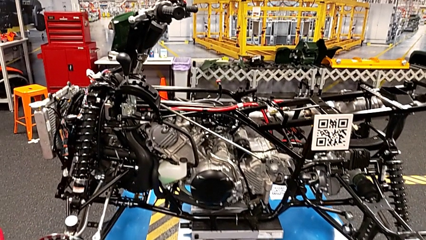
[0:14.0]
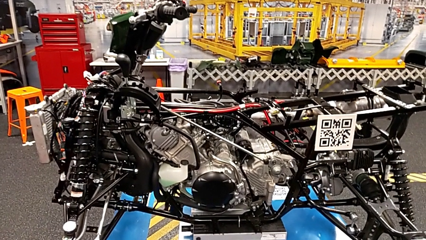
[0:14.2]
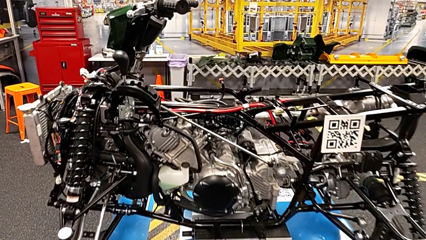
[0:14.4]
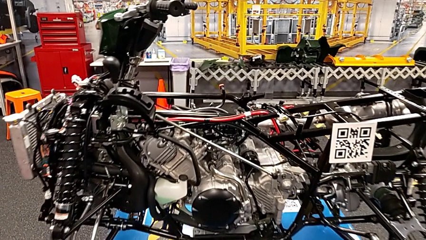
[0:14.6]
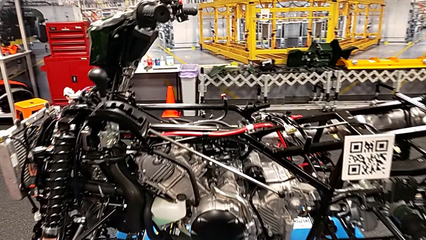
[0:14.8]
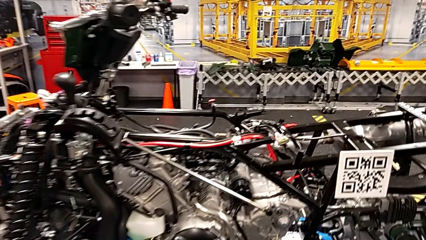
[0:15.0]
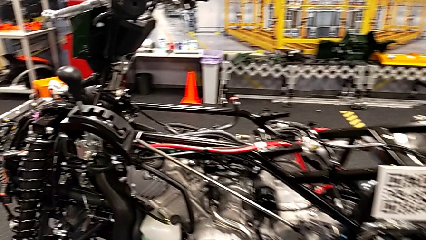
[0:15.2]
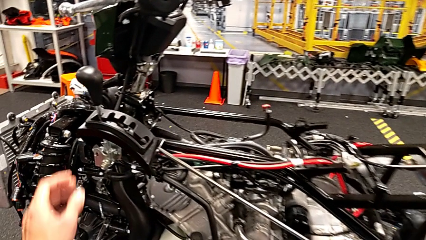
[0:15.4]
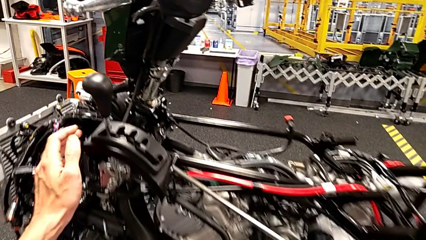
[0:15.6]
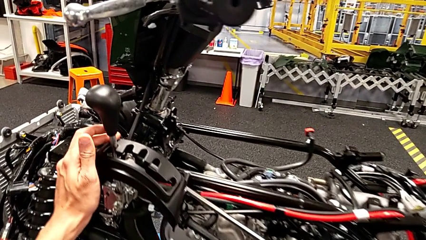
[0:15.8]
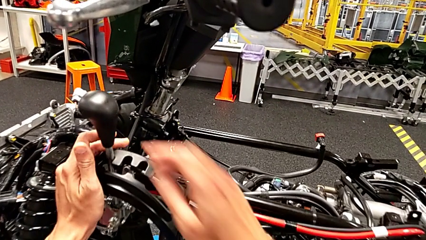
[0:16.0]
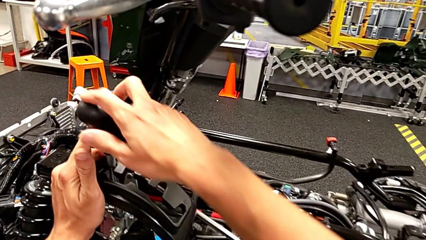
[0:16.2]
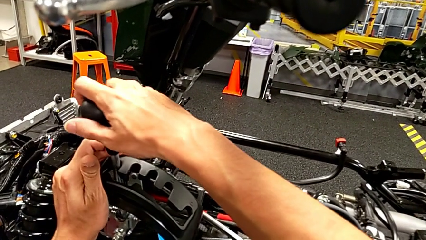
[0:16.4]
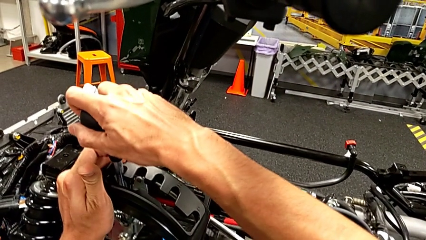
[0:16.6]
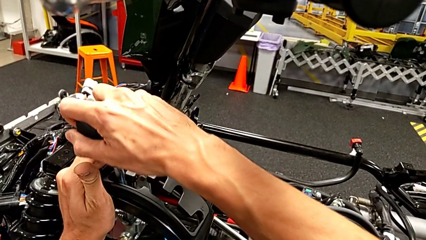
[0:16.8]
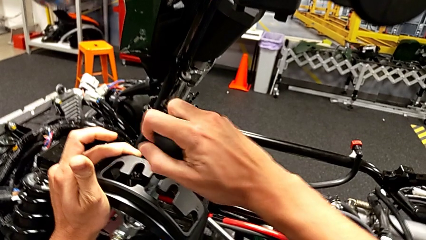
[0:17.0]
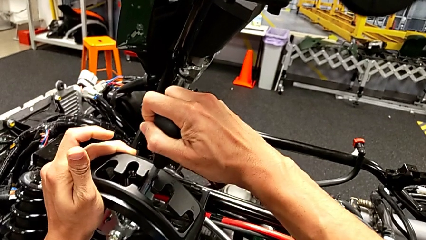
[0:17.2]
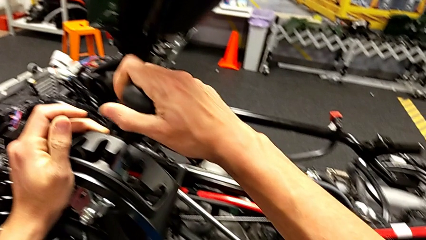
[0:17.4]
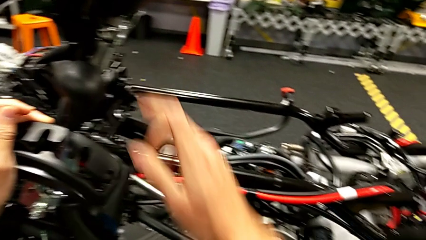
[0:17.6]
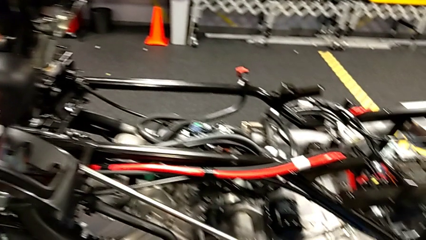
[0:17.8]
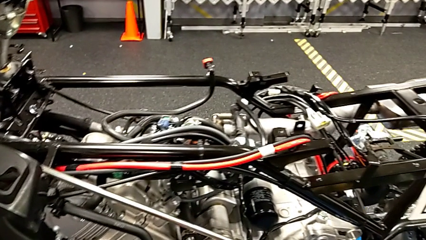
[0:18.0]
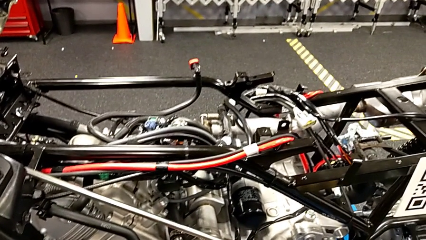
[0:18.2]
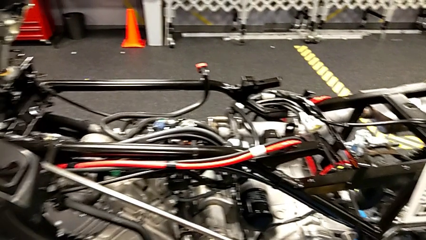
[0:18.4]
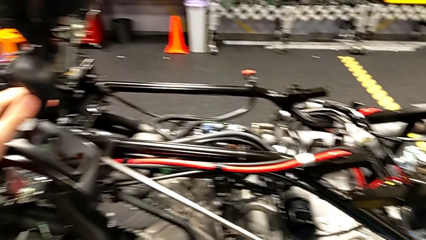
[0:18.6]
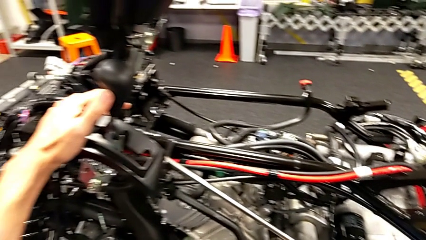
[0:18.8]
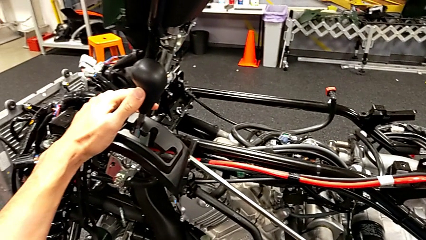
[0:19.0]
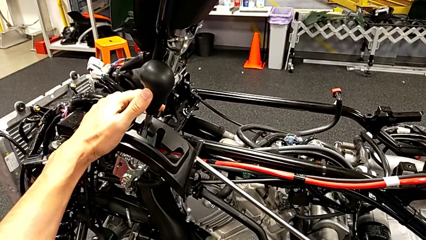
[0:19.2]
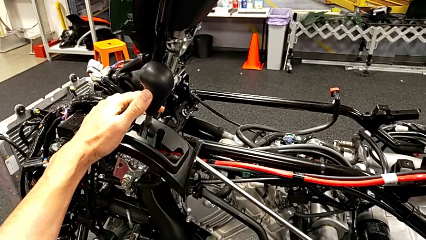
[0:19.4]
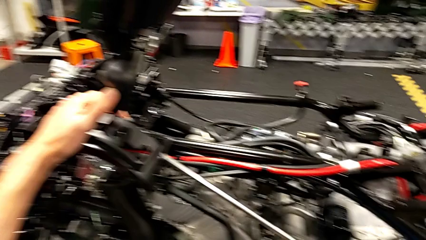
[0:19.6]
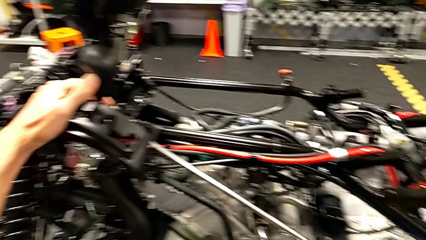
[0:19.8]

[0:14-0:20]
The camera wearer moves the lever. They shift the lever.

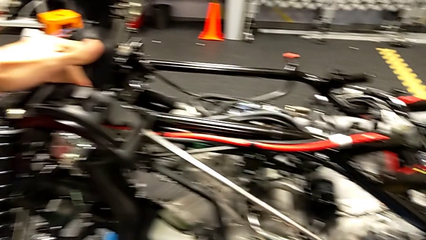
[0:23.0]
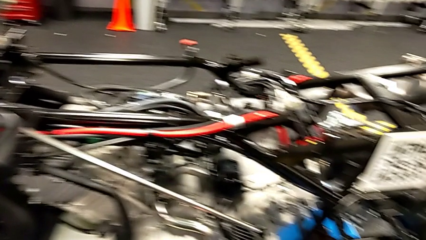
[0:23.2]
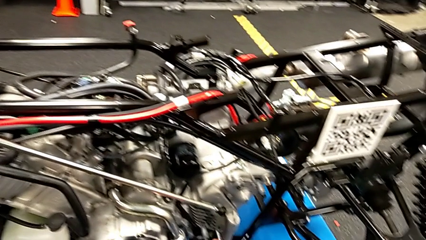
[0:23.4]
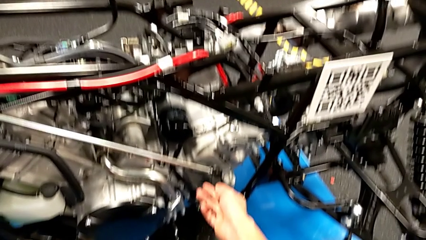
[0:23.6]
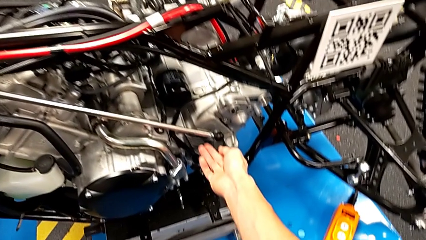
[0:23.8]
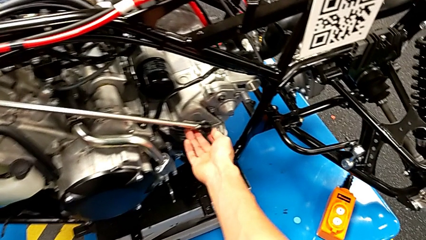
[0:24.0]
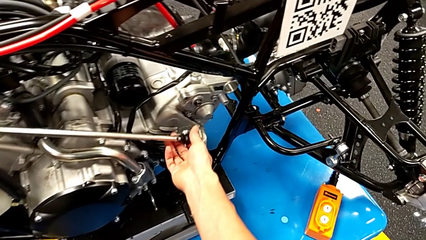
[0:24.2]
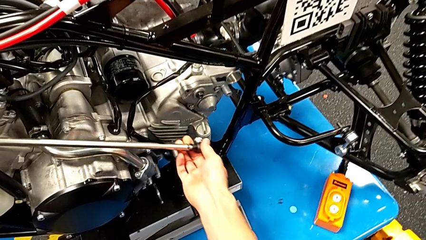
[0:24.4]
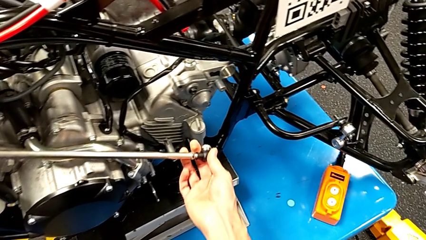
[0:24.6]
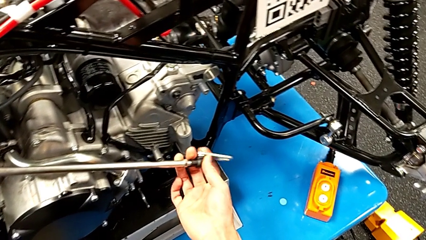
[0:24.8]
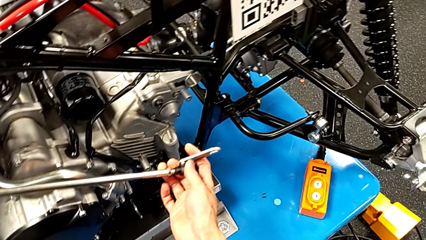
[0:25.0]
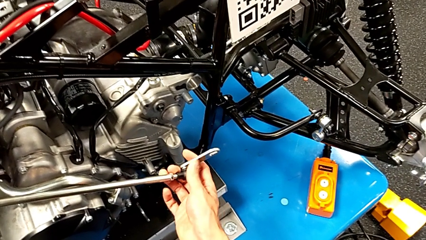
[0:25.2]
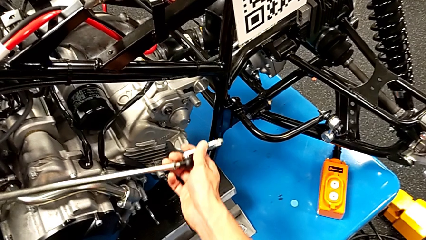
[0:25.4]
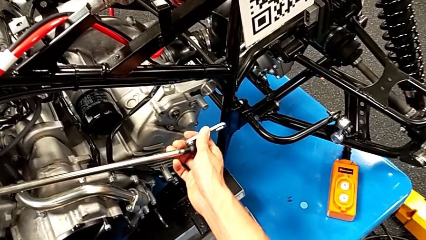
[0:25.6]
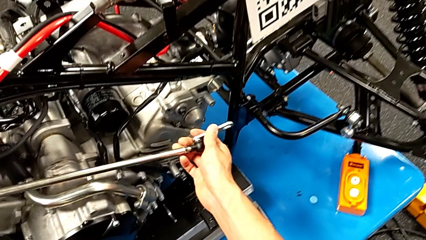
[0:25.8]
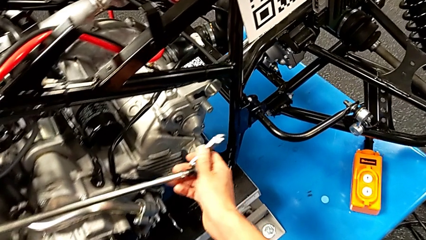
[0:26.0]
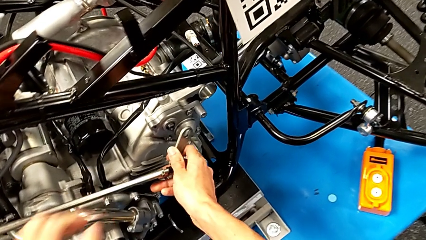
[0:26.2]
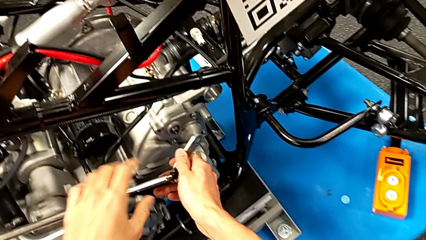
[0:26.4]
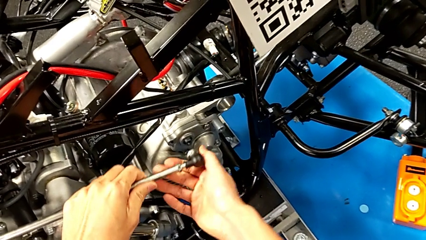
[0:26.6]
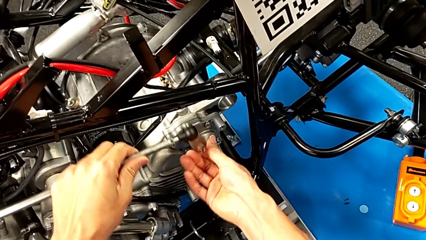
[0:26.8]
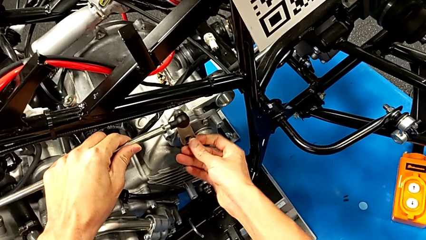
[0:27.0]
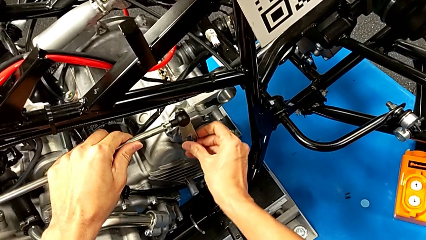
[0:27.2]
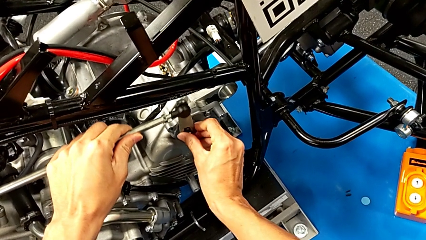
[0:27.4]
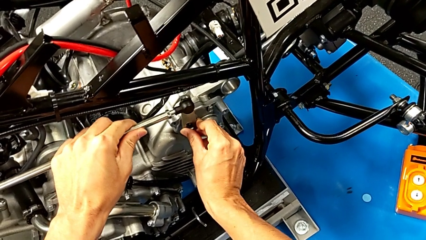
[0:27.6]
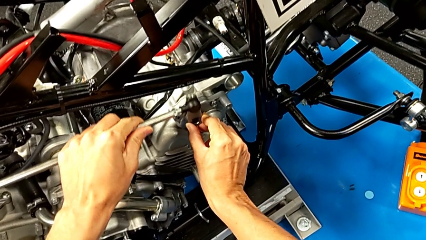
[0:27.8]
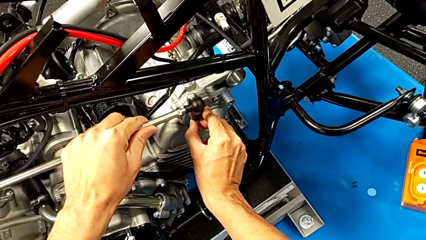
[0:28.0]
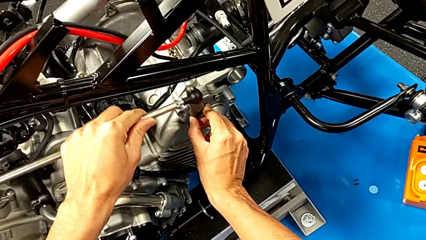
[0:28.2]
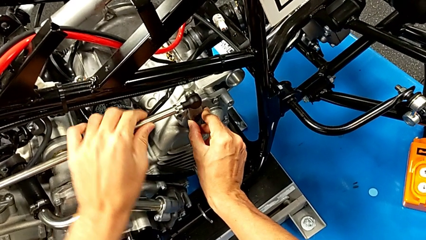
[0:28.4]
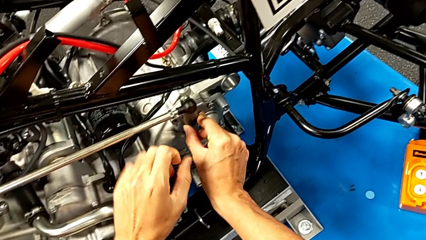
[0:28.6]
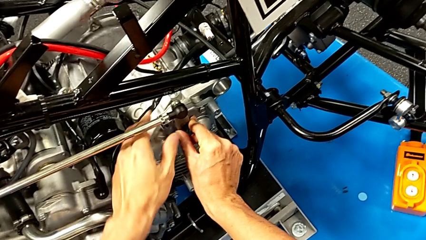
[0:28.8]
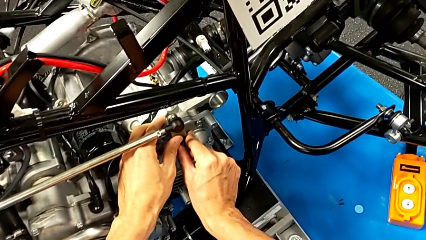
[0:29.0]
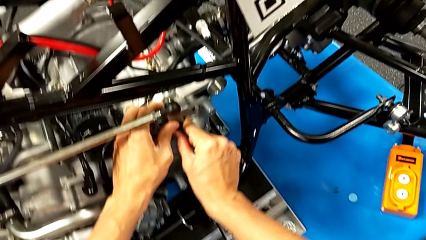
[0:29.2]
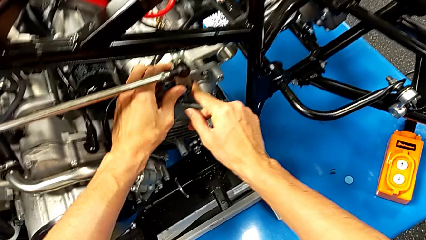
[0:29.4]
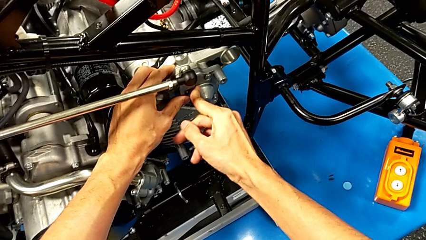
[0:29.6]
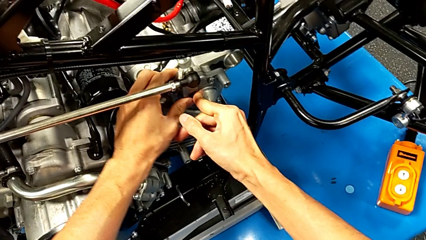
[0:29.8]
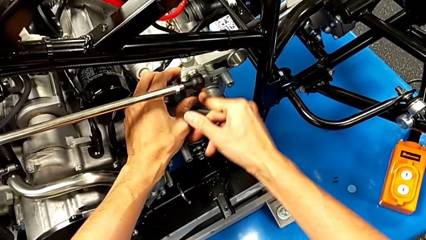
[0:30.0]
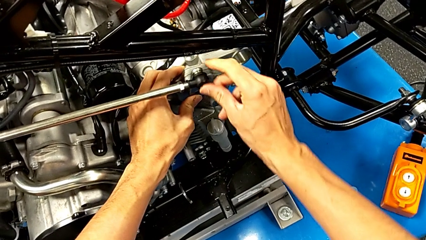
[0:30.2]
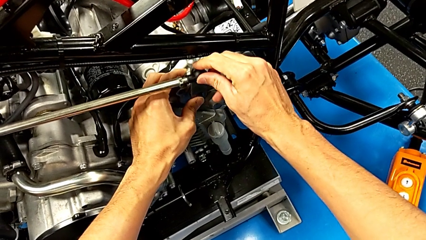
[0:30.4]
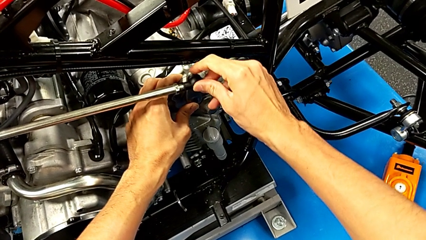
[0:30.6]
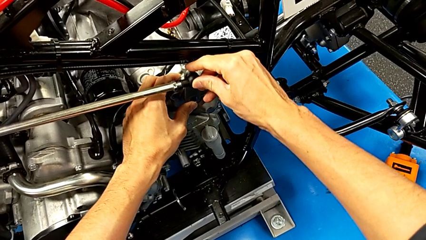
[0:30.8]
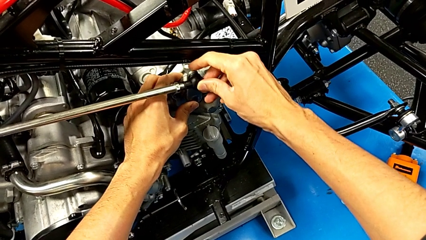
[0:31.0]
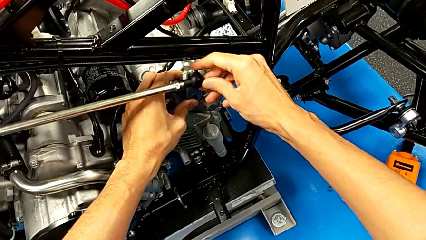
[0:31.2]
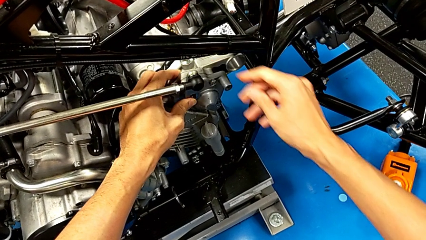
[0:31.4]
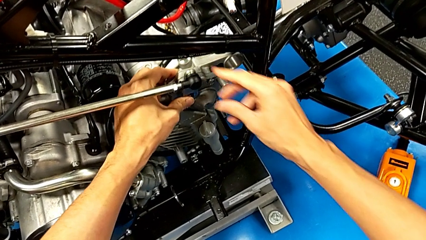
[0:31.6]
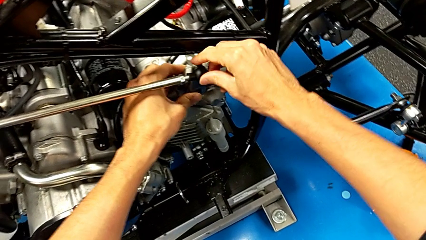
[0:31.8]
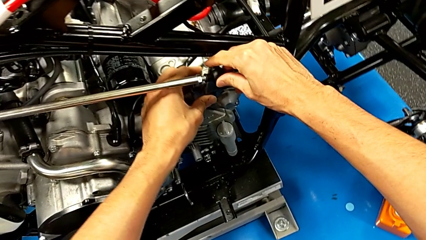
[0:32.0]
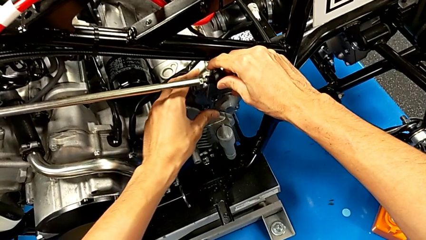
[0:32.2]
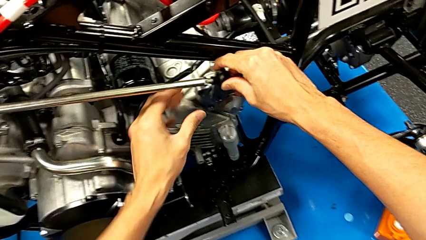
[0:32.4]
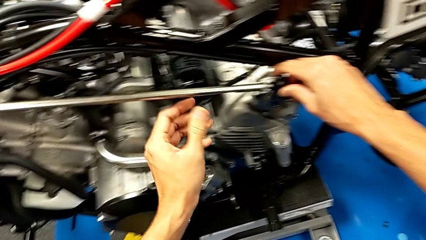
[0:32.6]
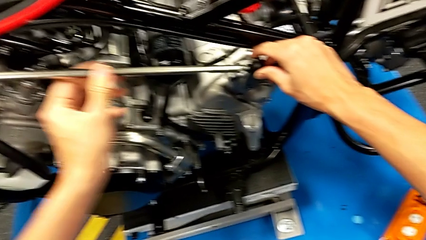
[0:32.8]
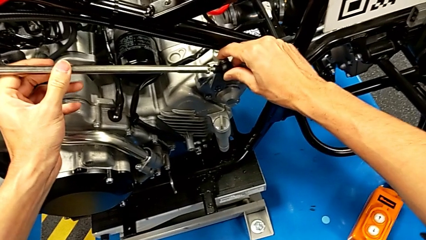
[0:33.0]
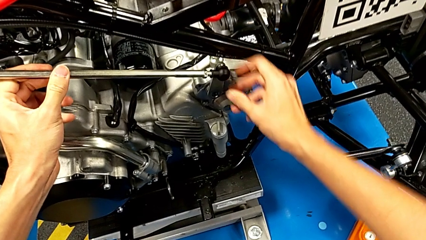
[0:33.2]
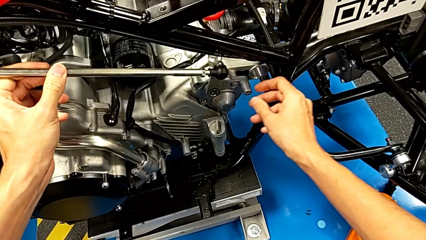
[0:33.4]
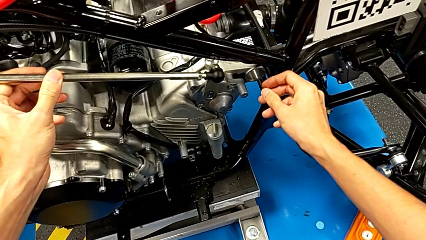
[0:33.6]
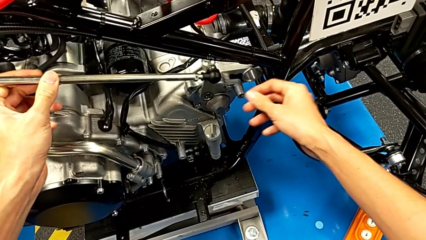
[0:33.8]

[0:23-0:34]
The camera wearer is putting the second lever in the motor. They grab the shift arm, insert it and begin to hold it.
